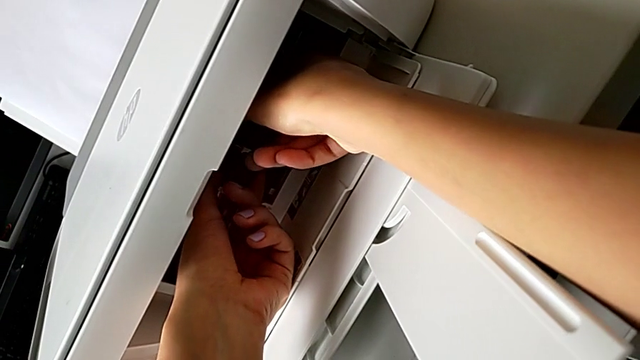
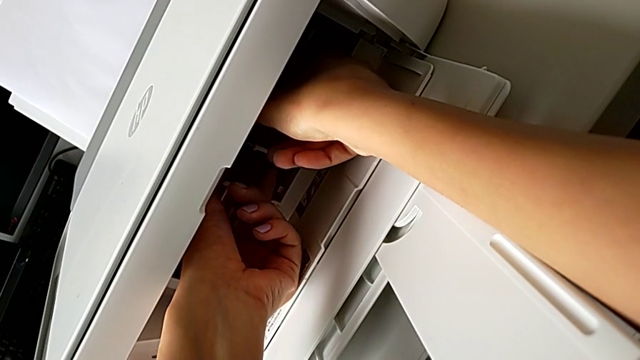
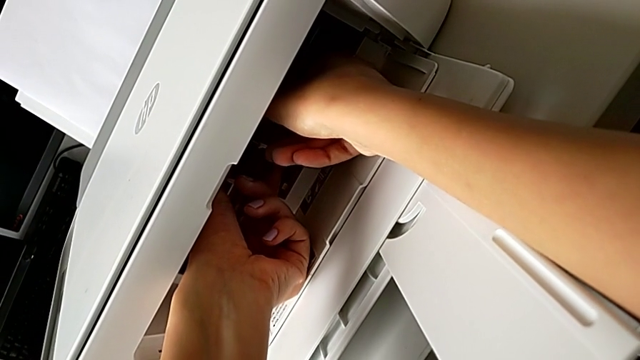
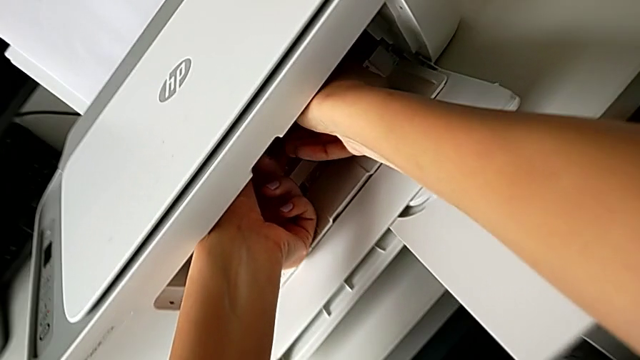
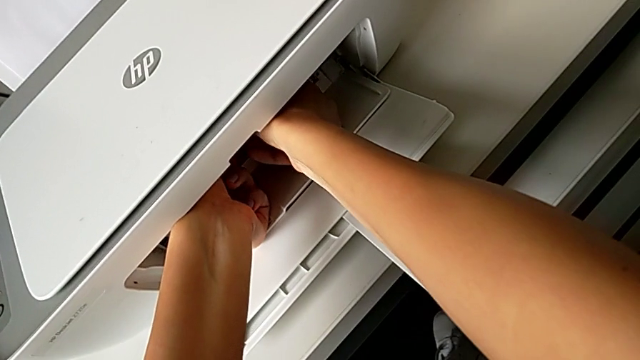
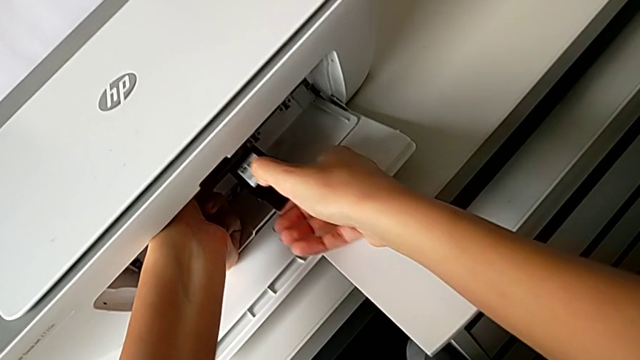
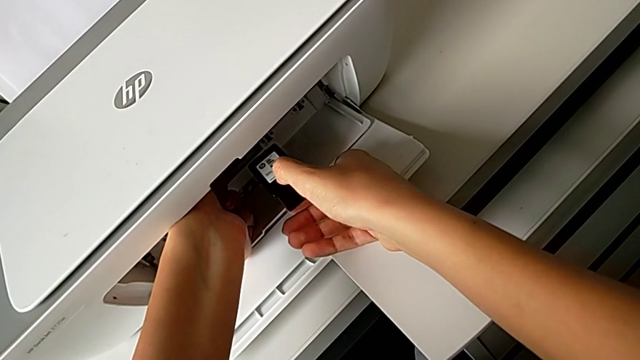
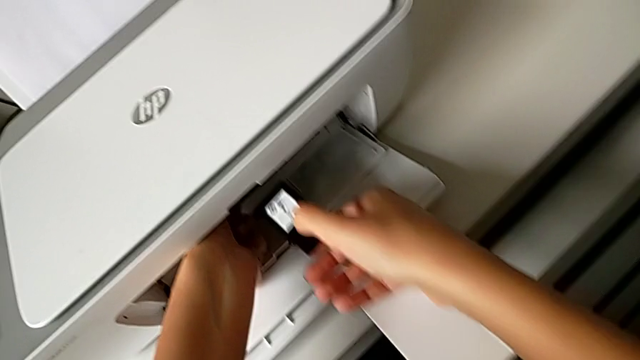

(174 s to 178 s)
The camera wearer is withdrawing the old ink cartridge from the printer. They disassemble the black ink cartridge.

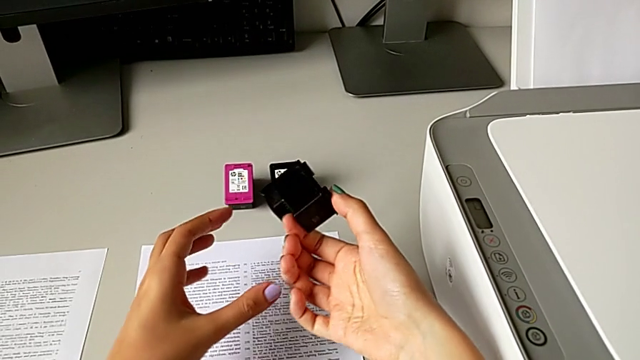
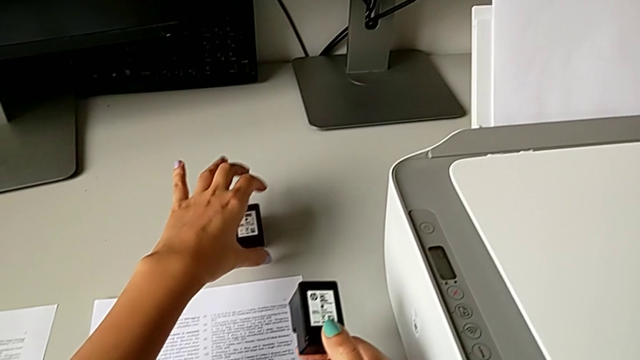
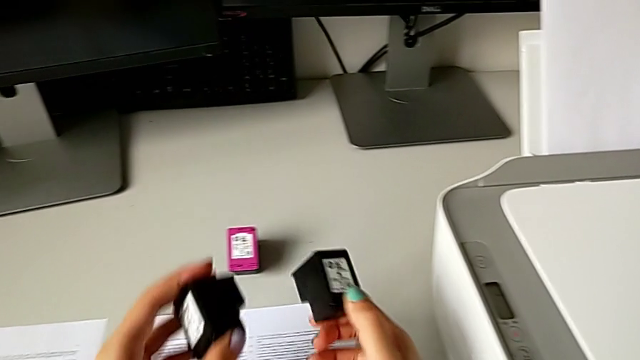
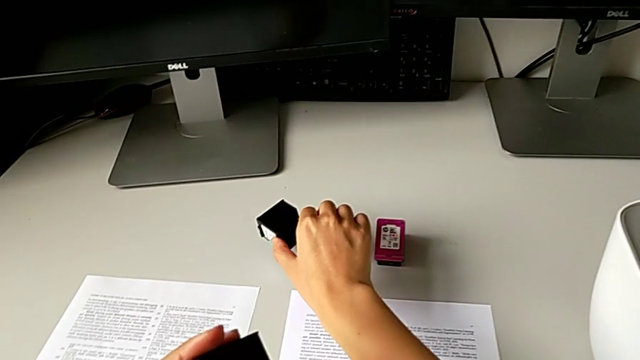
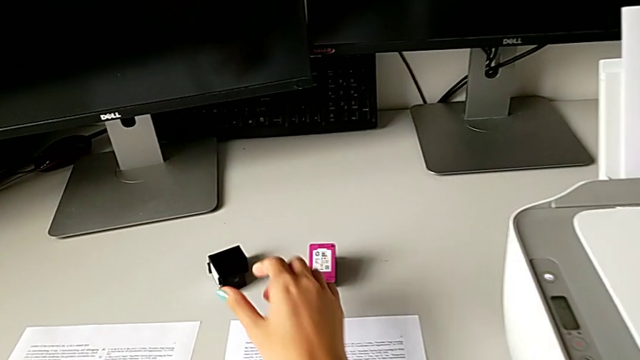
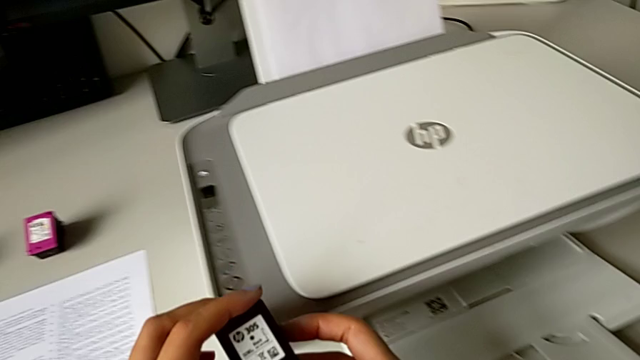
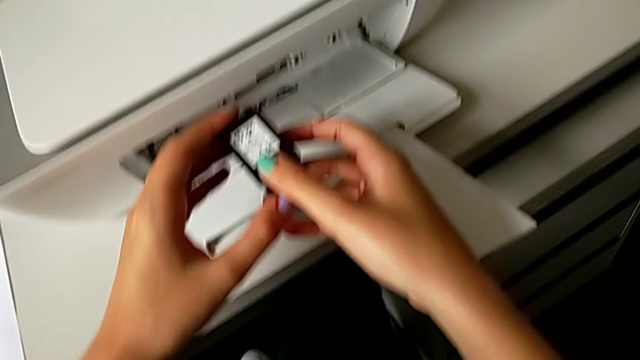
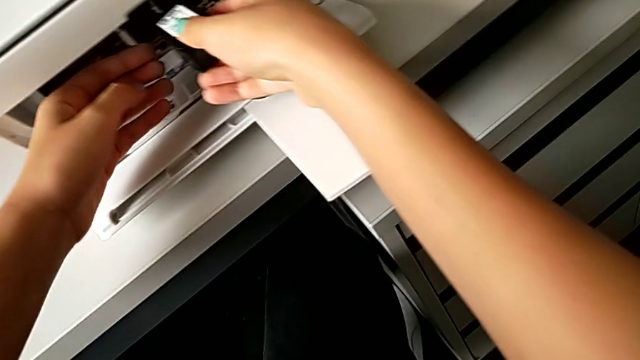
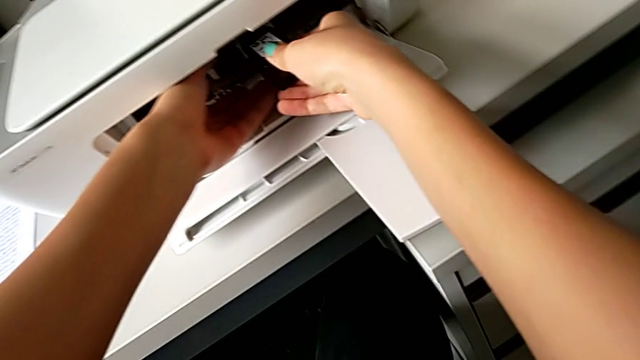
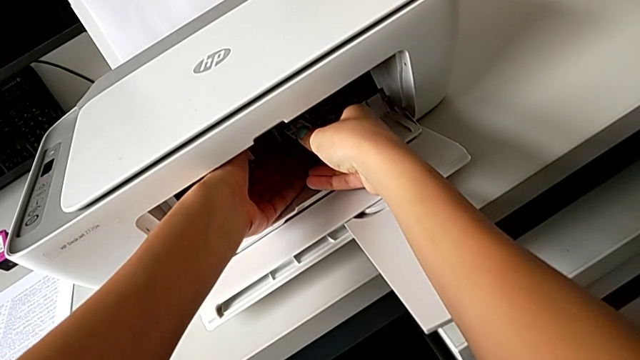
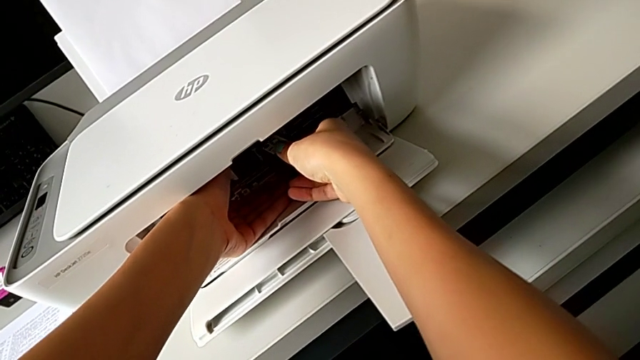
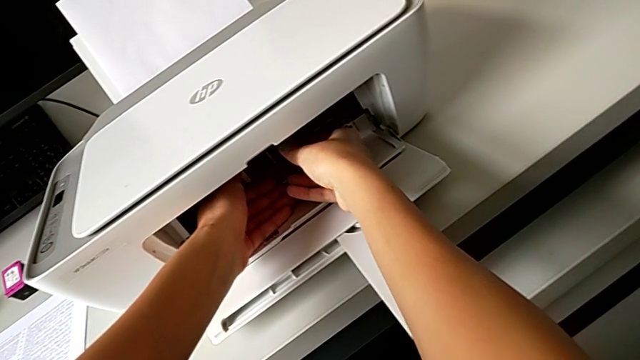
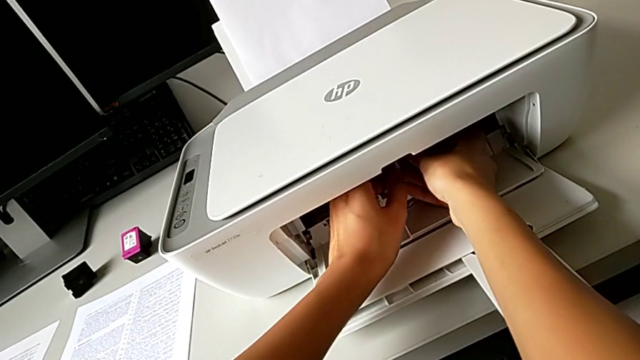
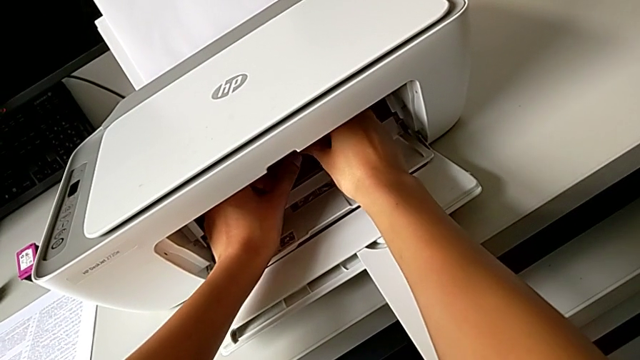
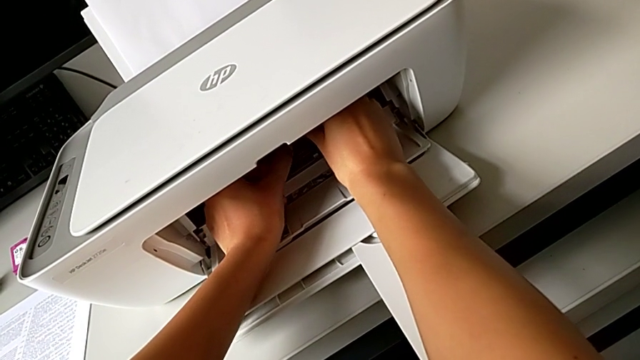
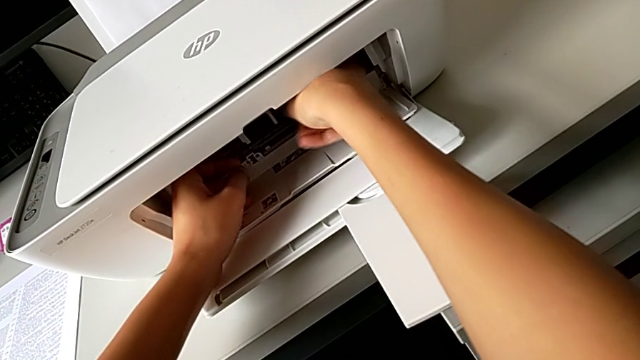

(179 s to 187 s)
The camera wearer assembles the black ink cartridge in the printer. They grab the black ink cartridge, place the old ink cartridge and assemble the black ink cartridge.

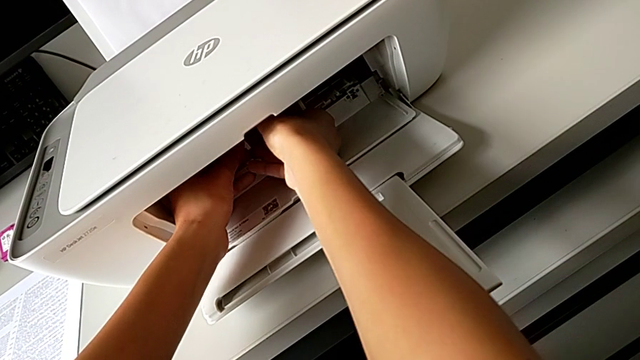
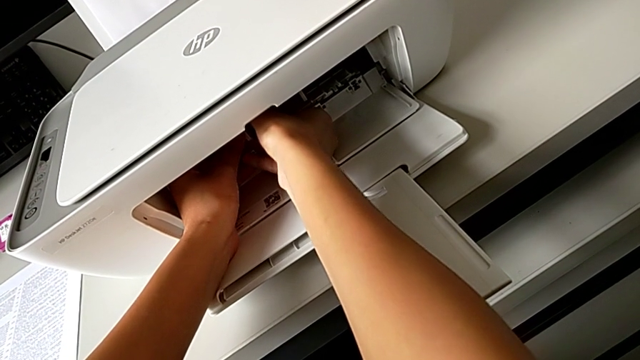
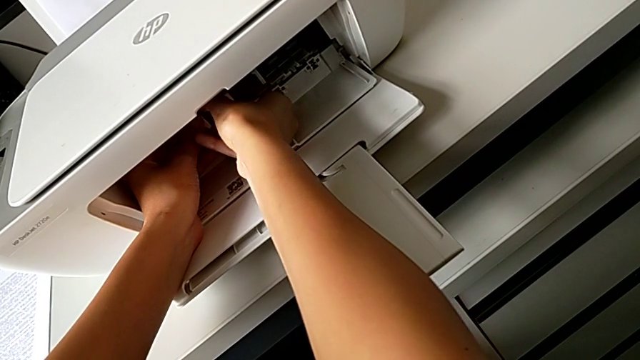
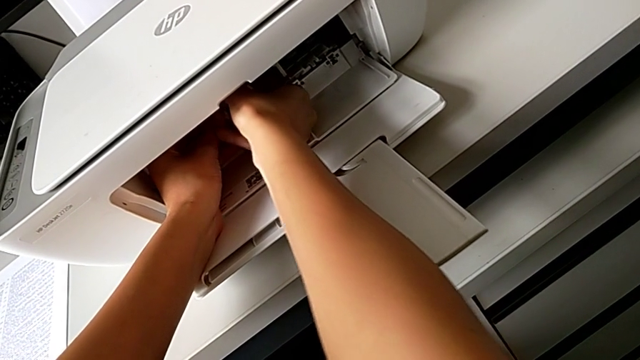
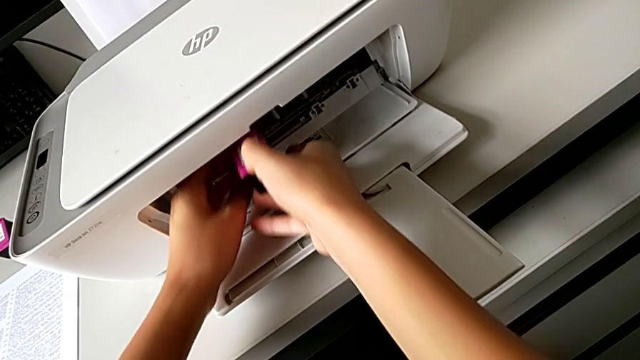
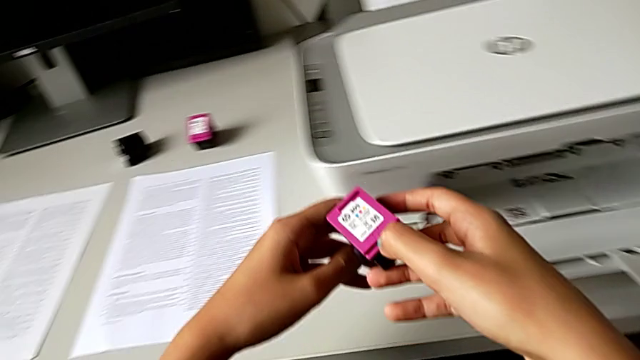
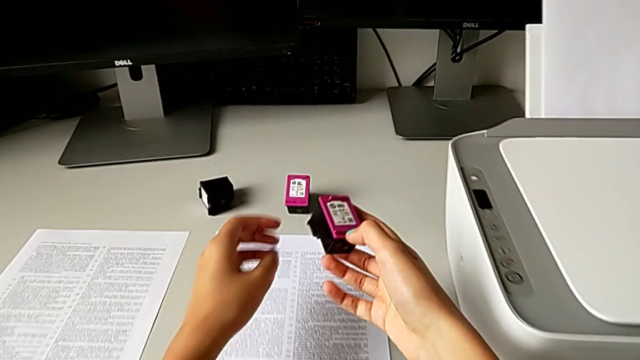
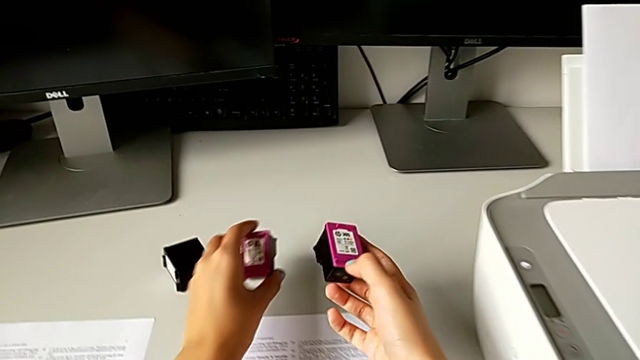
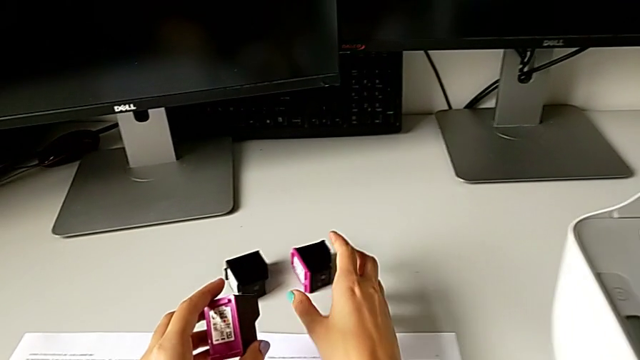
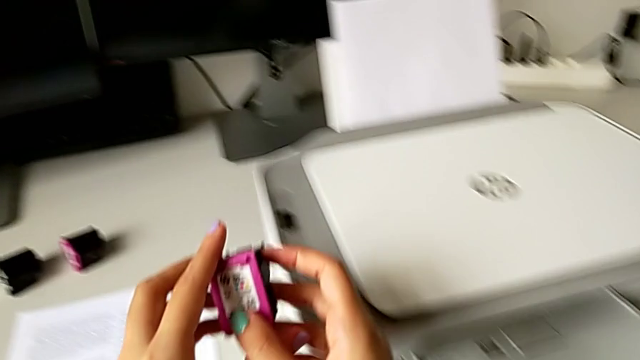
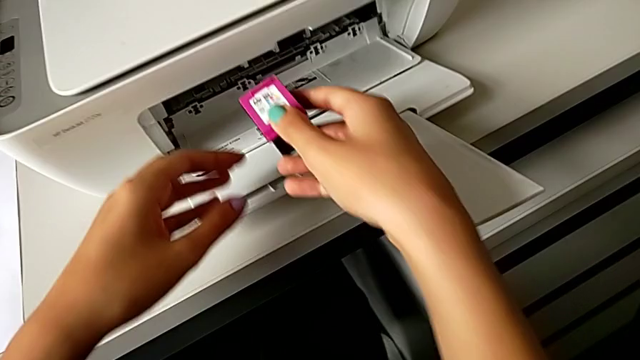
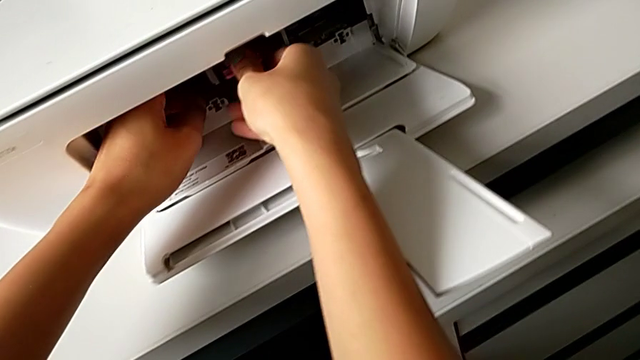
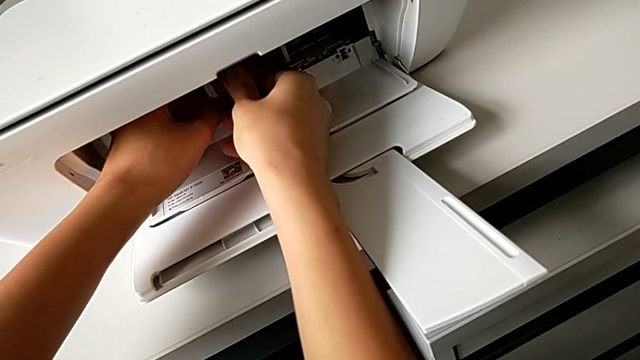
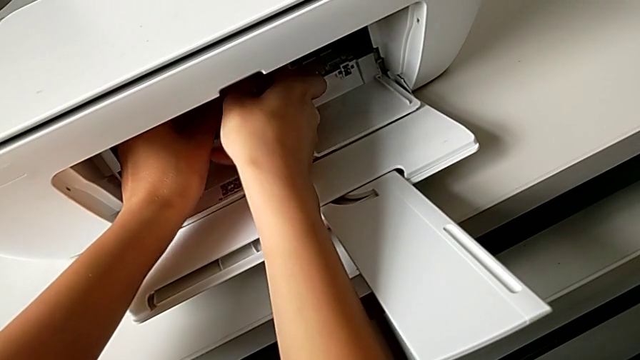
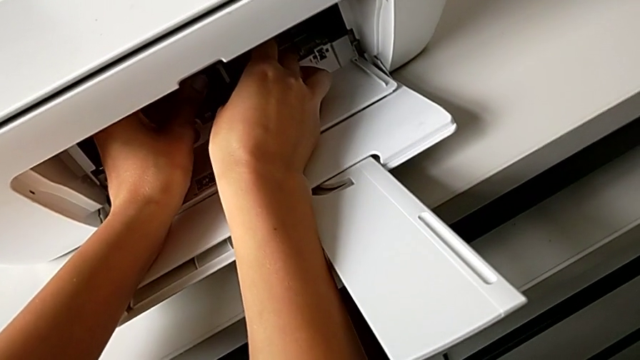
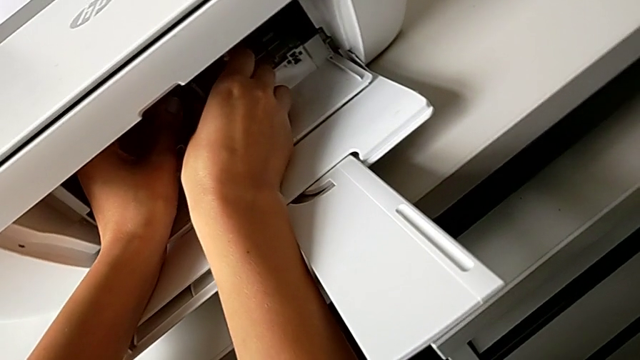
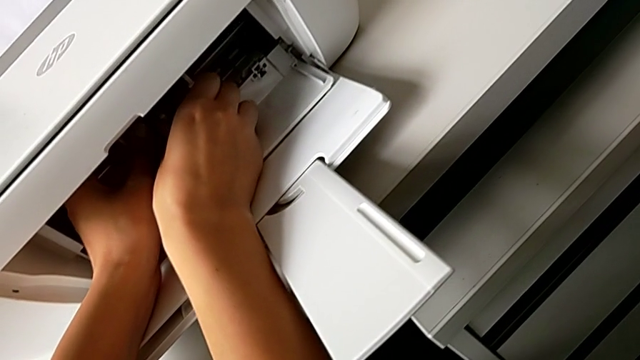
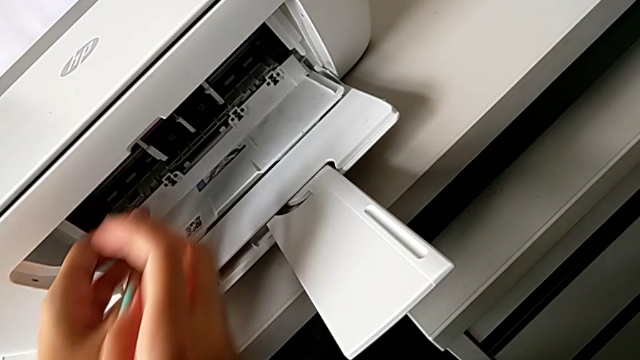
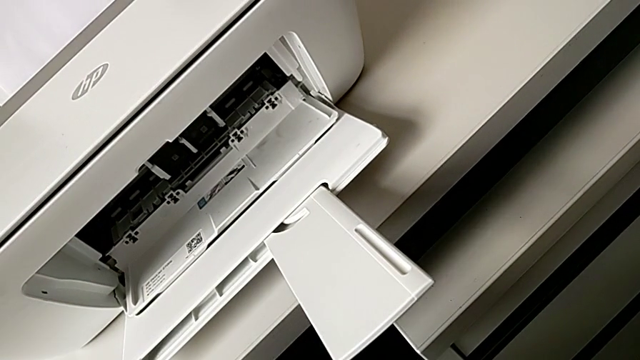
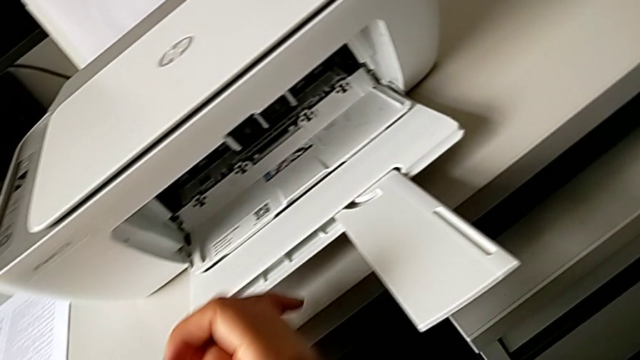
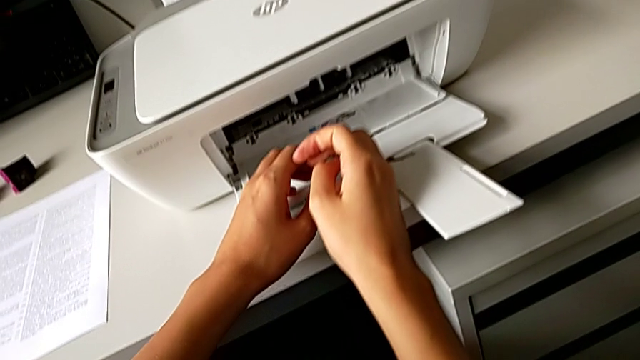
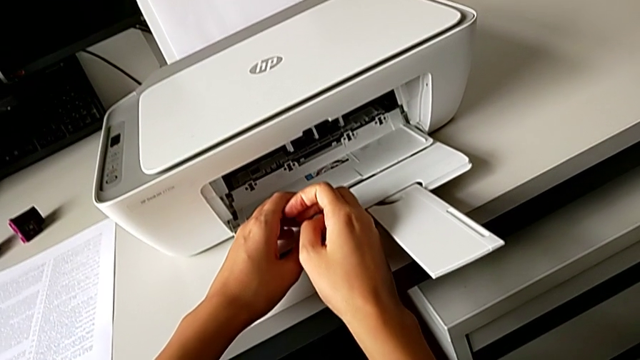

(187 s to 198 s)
The camera wearer is changing the old color ink cartridge in the printer for a new one. They disassemble the magenta ink cartridge, grab the new ink cartridge, place the old ink cartridge and assemble the new ink cartridge.
